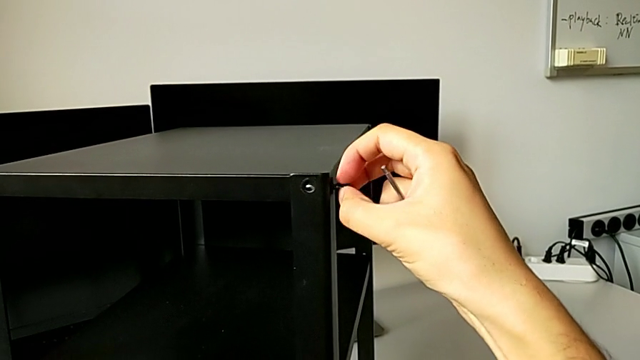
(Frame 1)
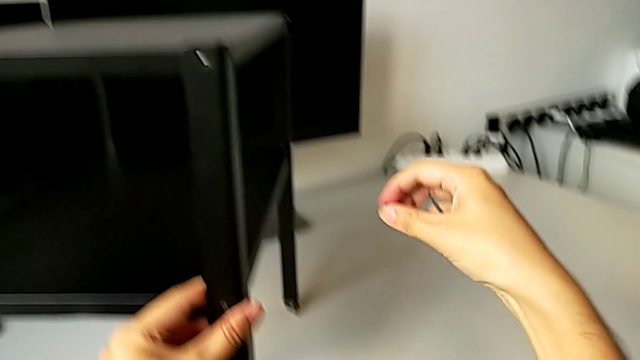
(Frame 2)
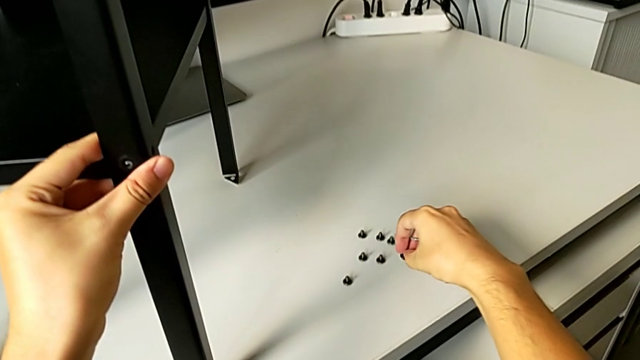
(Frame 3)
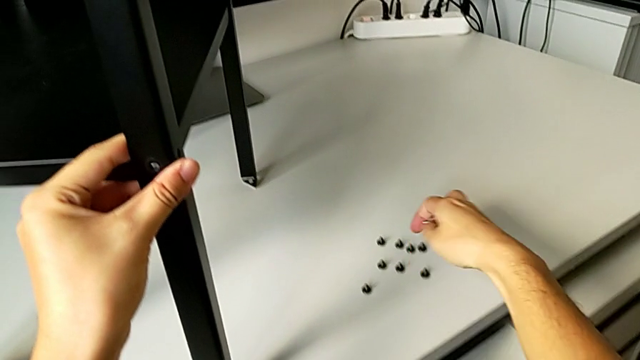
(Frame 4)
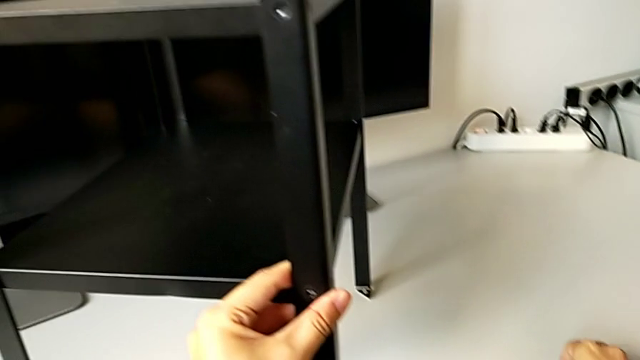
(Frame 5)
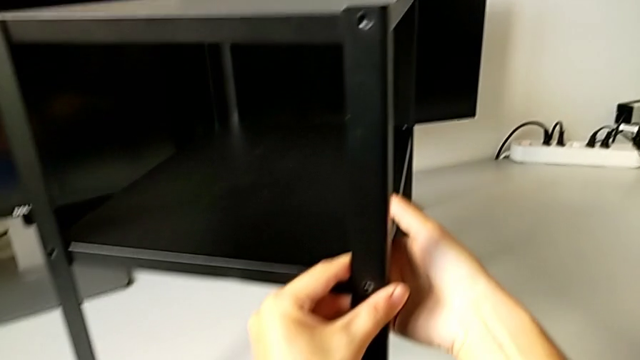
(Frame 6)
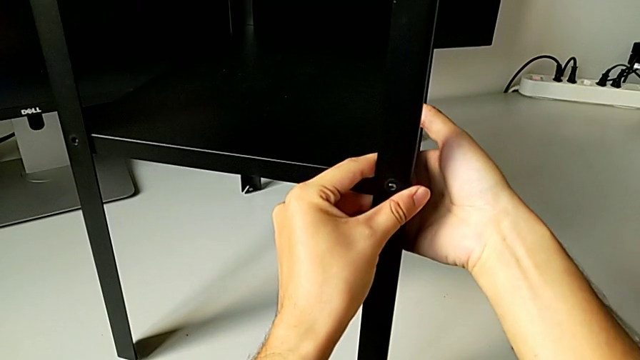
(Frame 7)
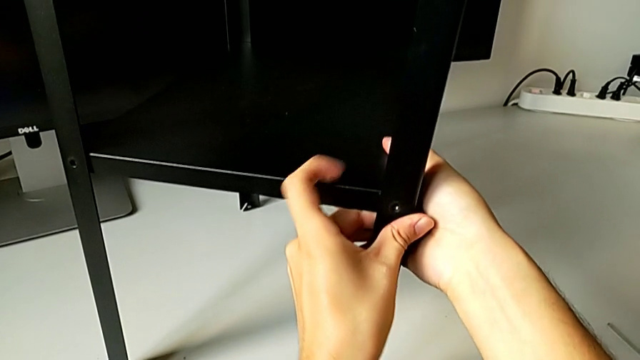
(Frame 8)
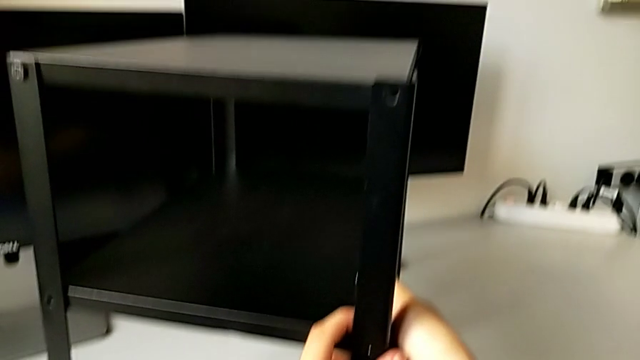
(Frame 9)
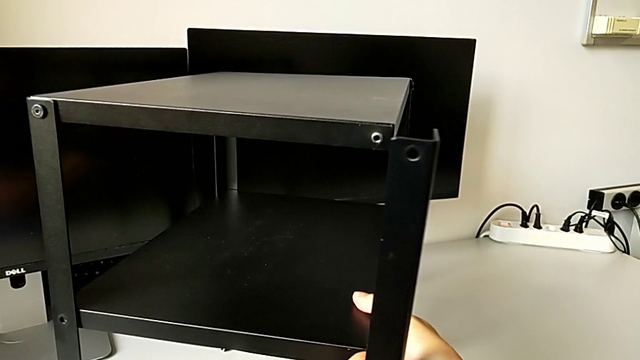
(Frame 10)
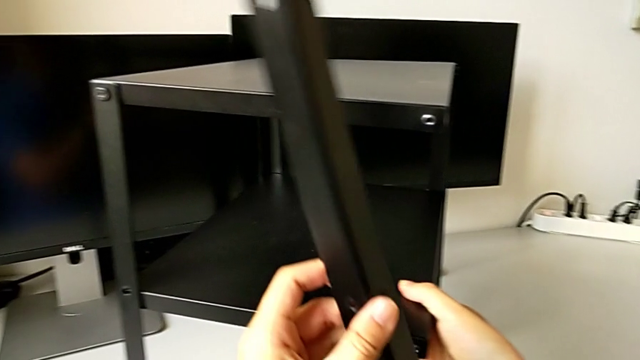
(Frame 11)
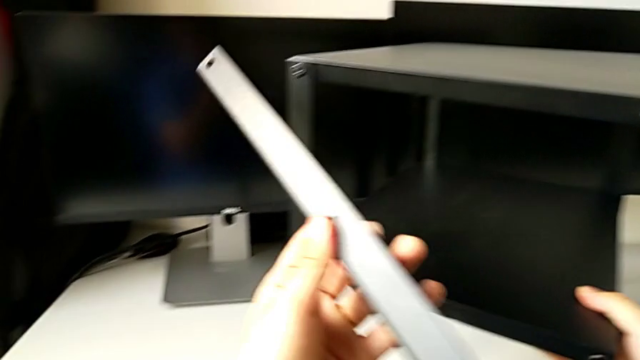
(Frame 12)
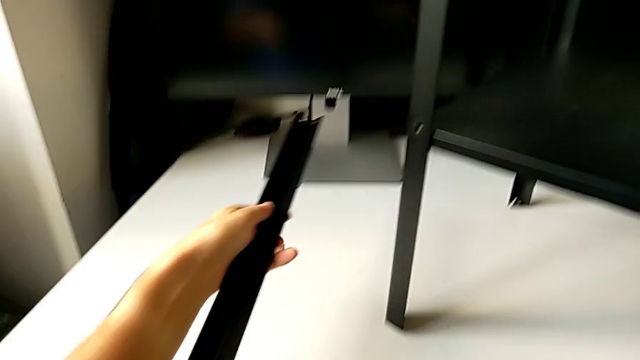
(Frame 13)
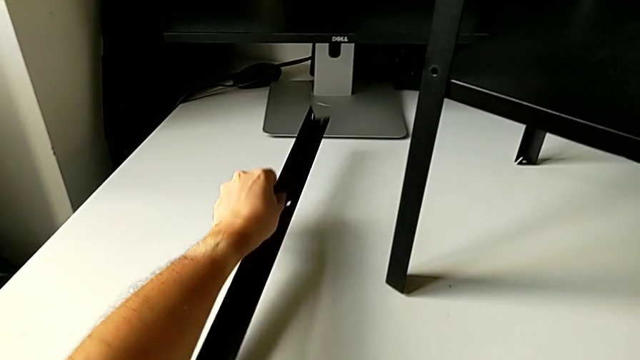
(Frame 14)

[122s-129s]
The camera wearer is unscrewing the bottom hex socket head from the leg and the shelf. They place the hex socket head, place the Allen wrench, disassemble the leg and place it.

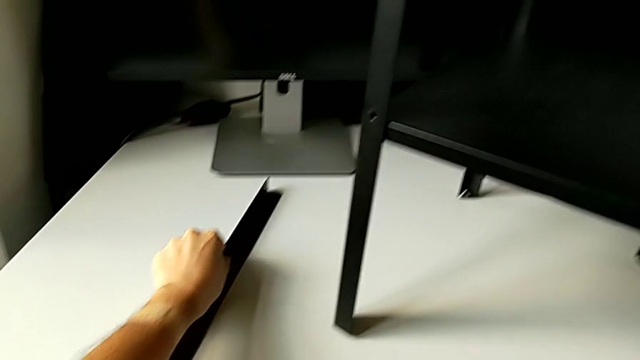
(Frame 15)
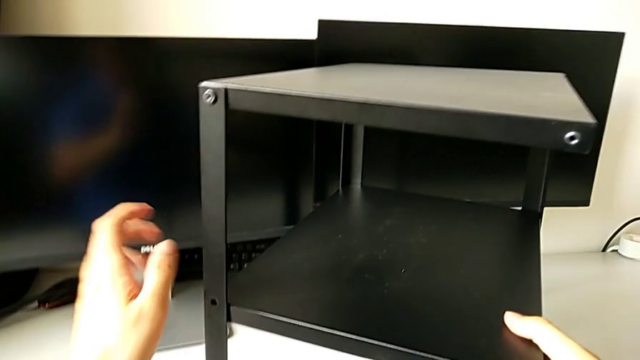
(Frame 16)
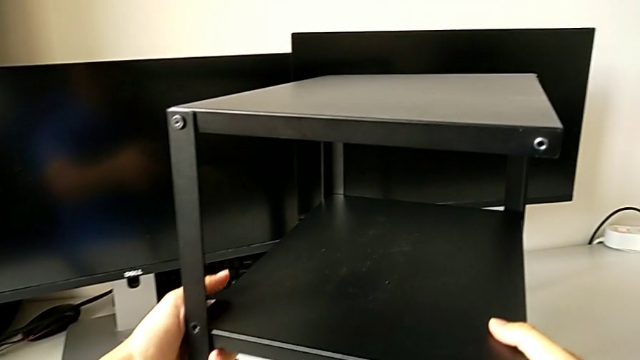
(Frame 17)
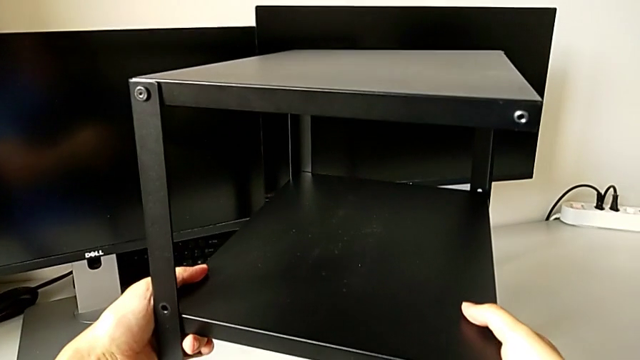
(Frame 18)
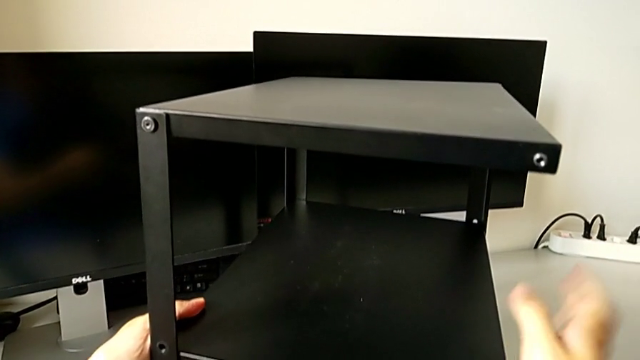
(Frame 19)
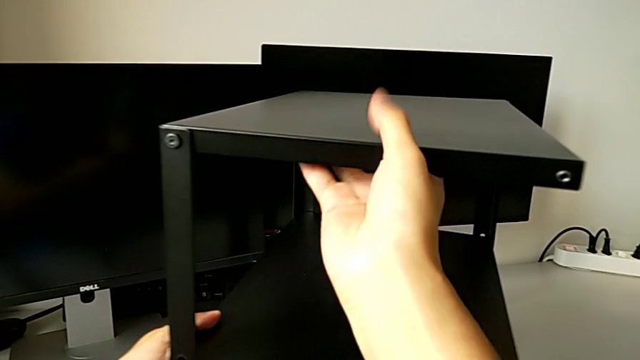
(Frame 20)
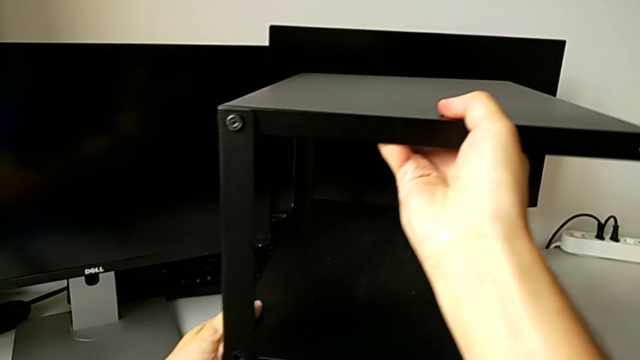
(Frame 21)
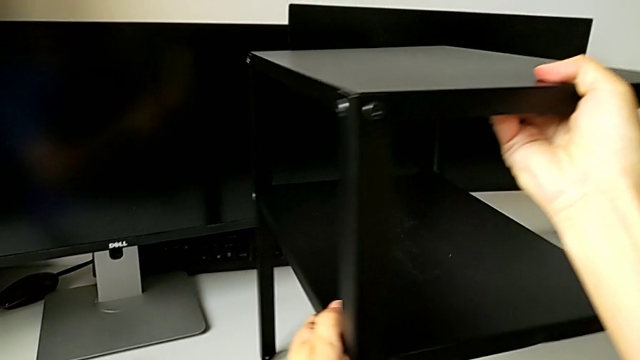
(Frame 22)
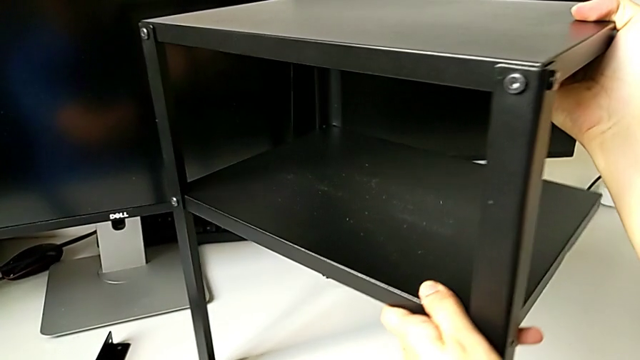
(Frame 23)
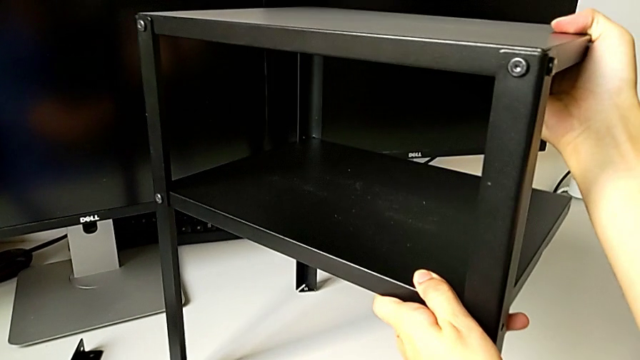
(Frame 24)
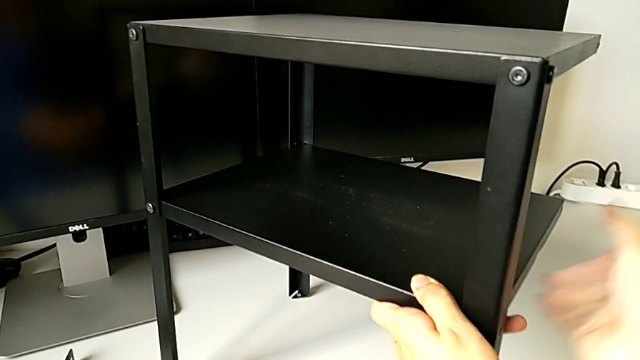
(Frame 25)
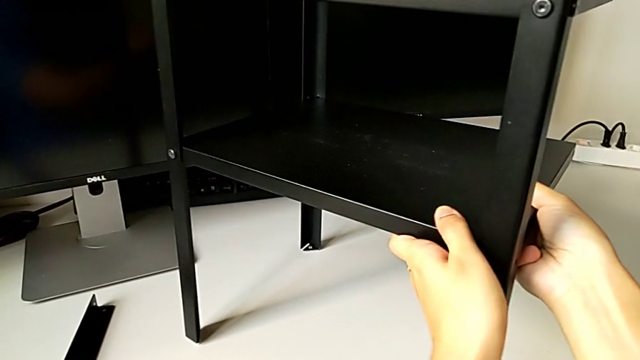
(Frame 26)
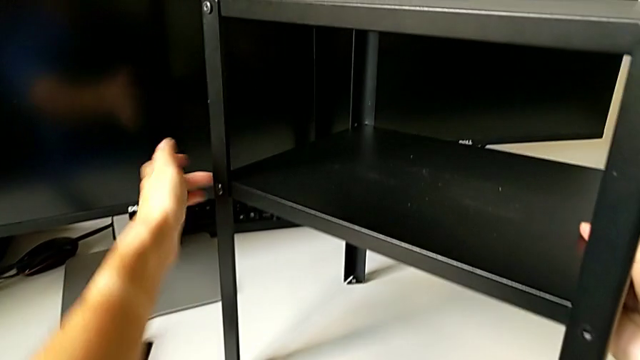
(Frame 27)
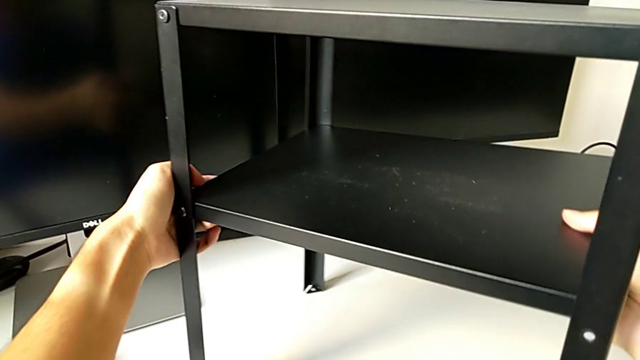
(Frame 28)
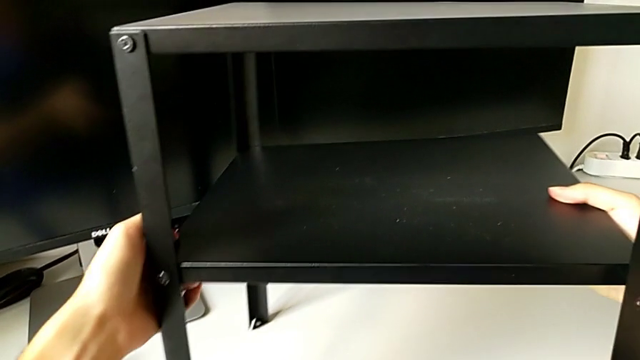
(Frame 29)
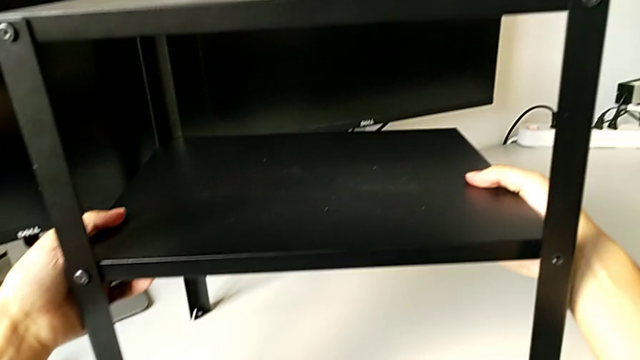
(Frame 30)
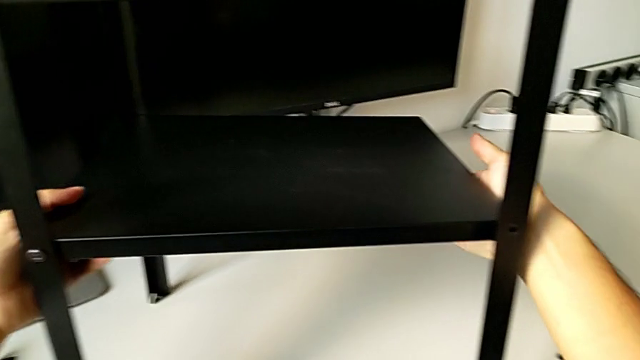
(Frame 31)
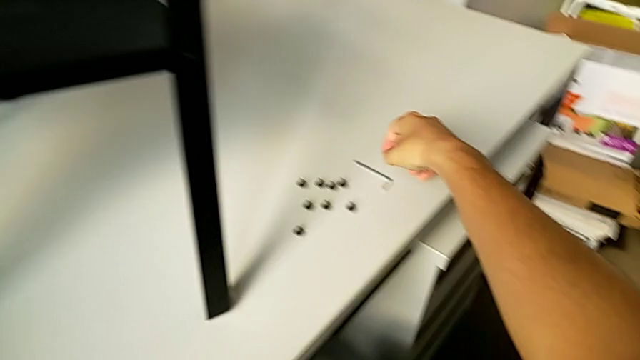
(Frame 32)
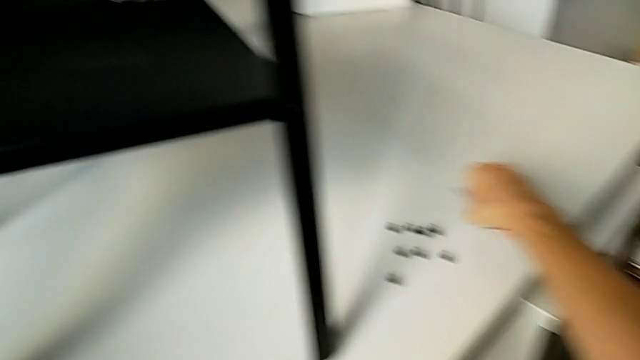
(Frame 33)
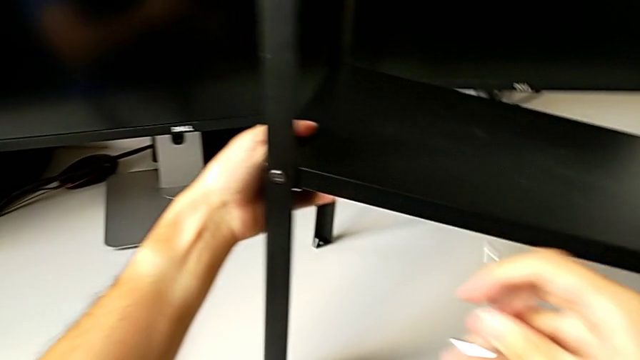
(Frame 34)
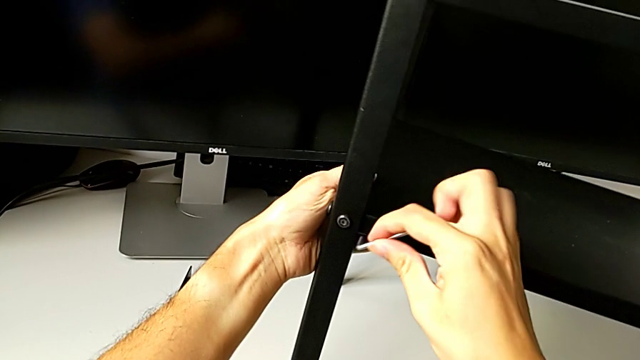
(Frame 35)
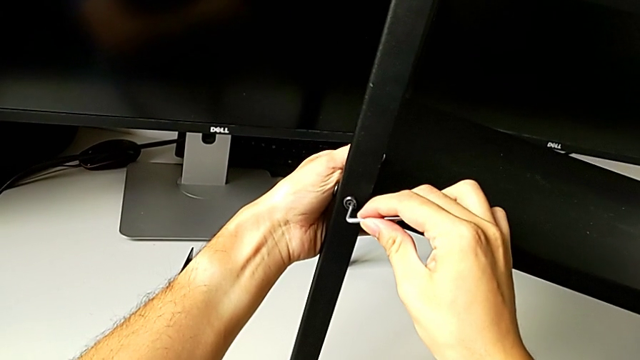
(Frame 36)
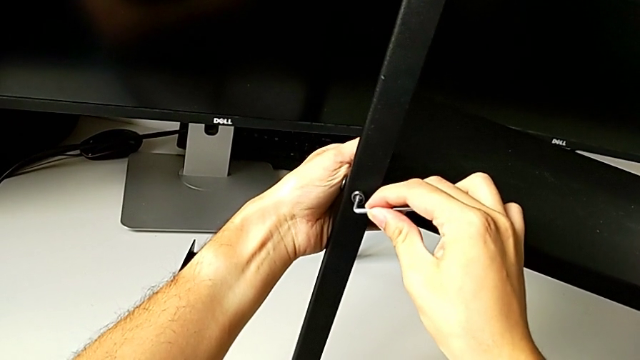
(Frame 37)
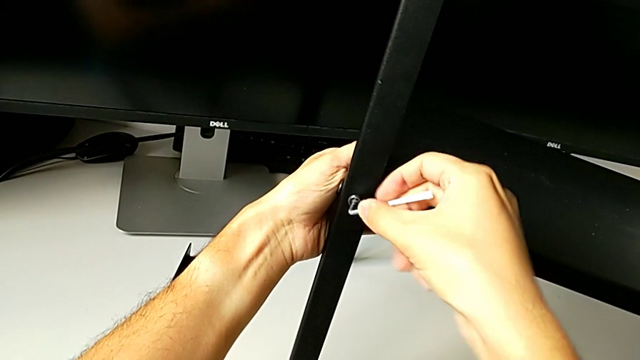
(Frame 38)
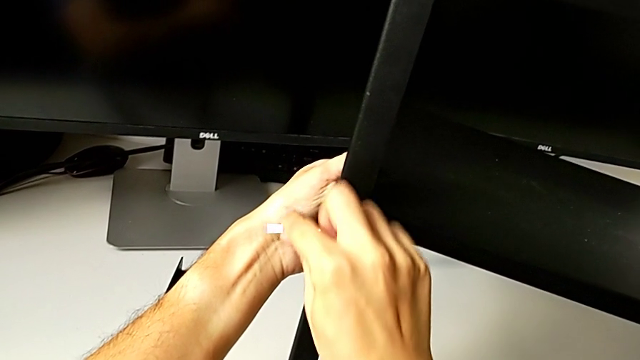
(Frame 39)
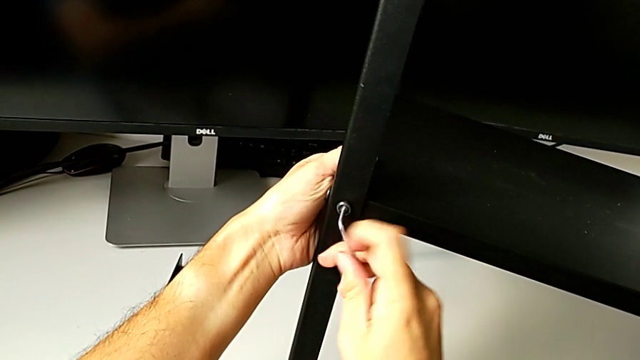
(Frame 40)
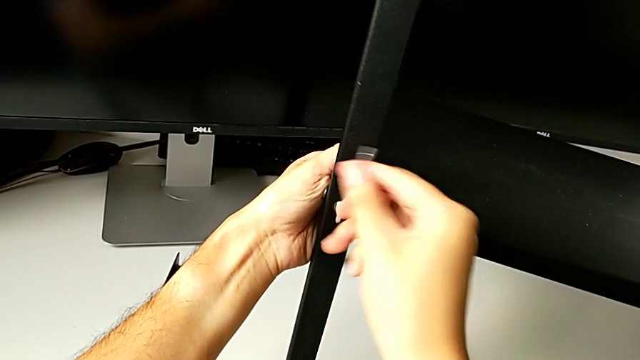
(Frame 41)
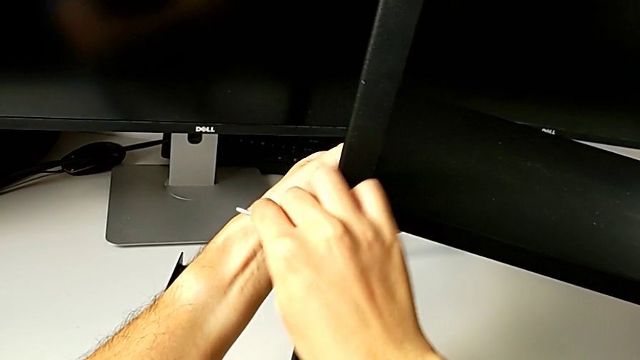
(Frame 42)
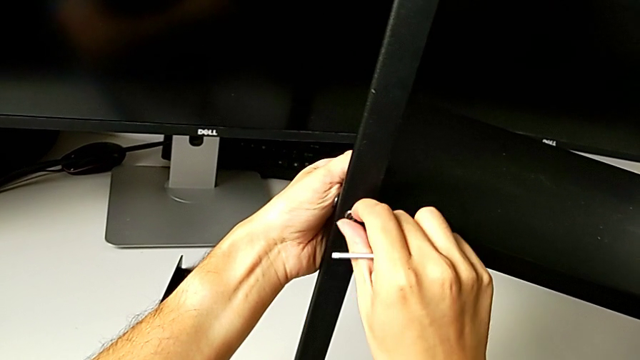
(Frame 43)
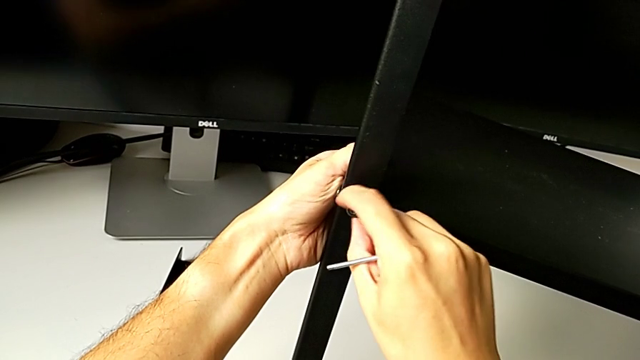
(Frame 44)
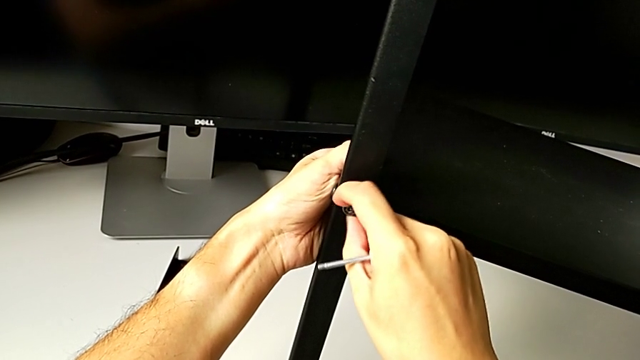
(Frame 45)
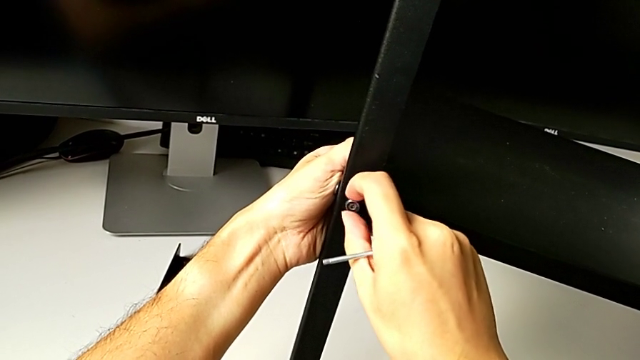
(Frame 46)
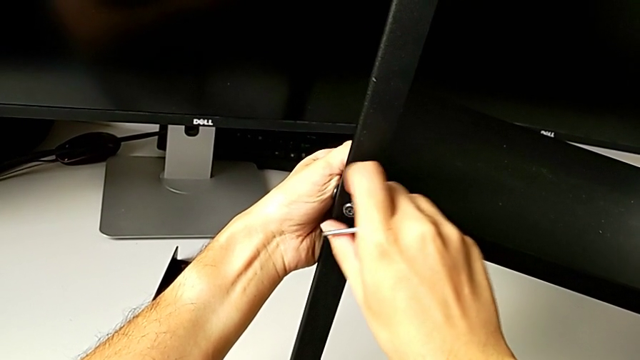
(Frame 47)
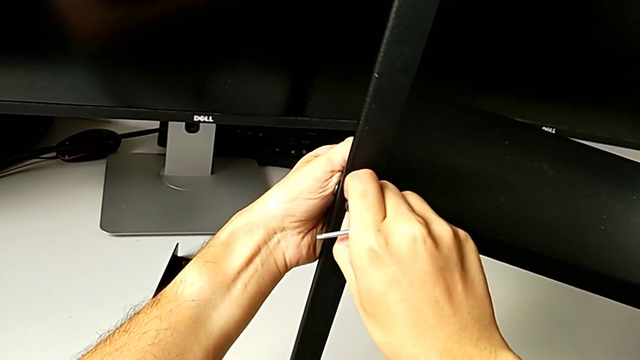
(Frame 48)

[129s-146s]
The camera wearer is disassembling the tray. They grab the nightstand, slide it, grab the Allen wrench, approach the hex socket head, insert the Allen wrench, unscrew the hex socket head, withdraw the Allen wrench and unscrew the hex socket head.
